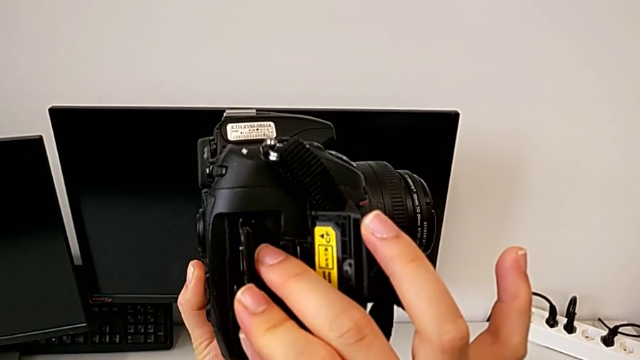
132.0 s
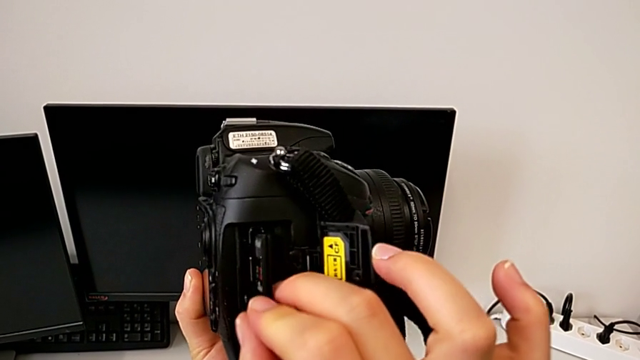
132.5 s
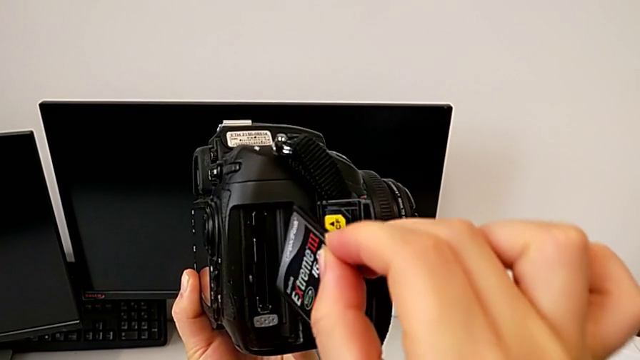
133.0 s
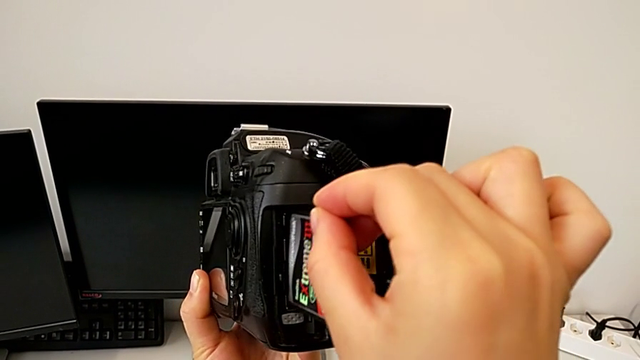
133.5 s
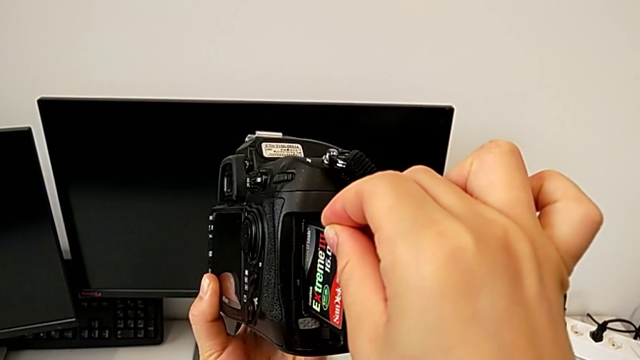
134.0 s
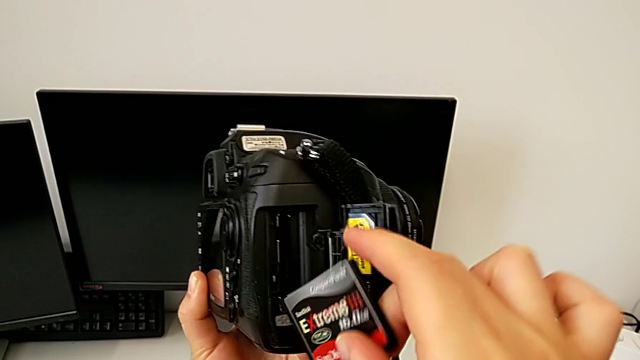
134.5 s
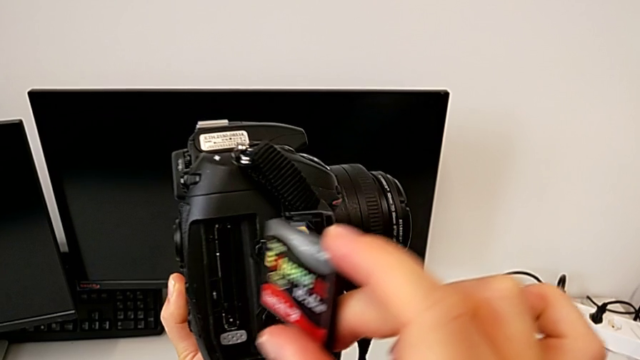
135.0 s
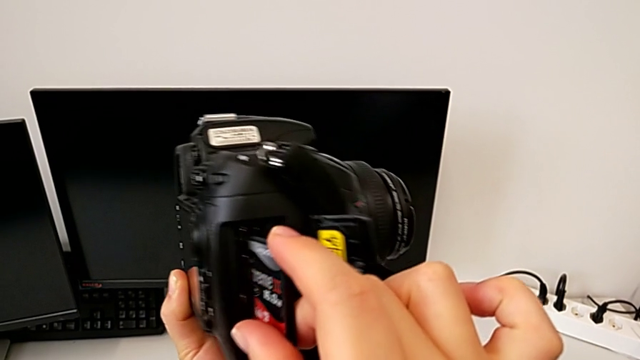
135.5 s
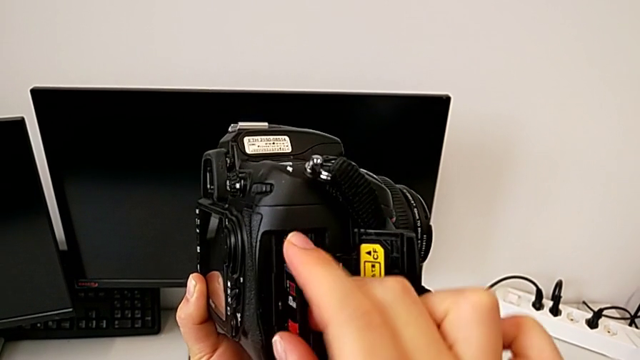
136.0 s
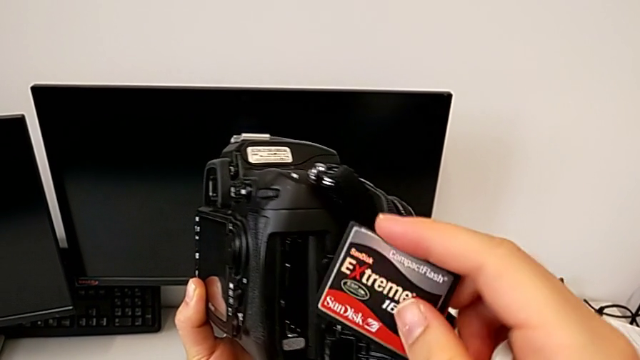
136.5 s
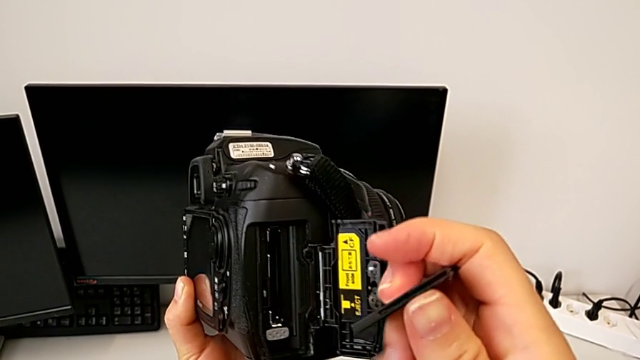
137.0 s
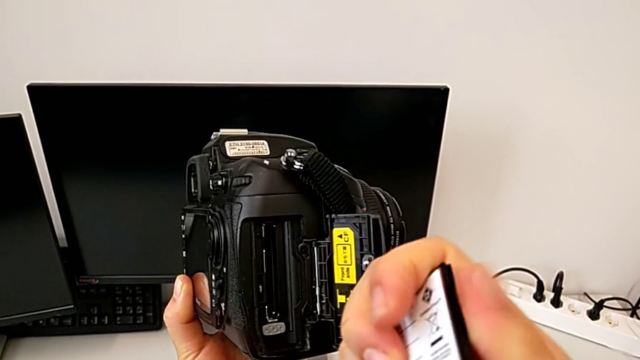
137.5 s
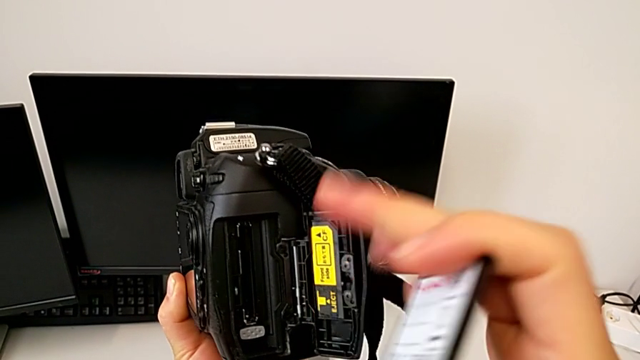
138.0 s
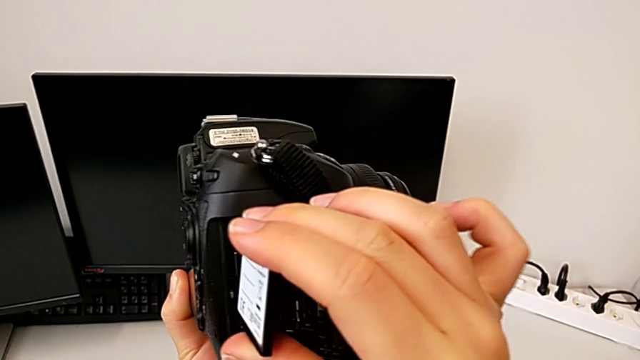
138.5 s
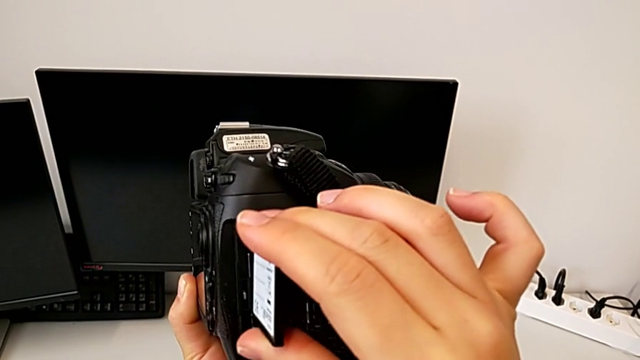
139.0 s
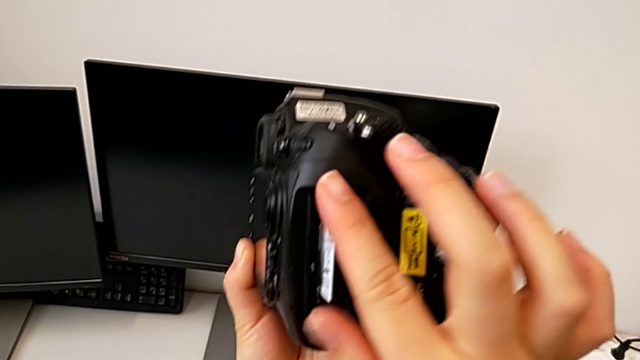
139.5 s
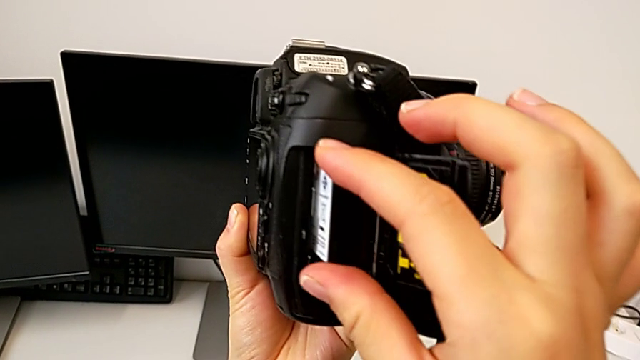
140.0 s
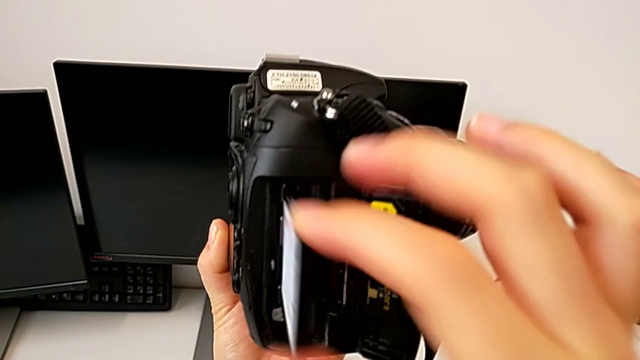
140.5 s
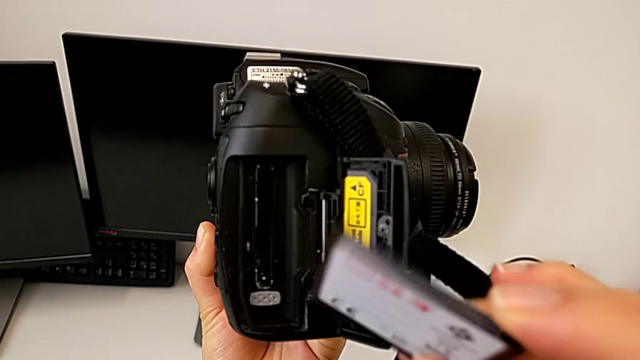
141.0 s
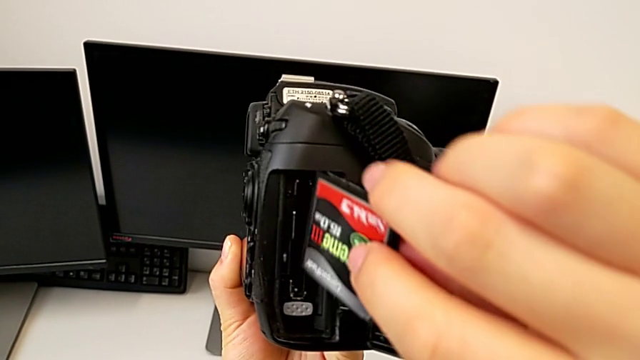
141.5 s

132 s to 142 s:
The camera wearer is inserting an SD card. They pull the SD card, wrongly insert it, rotate it, pull it, rotate it, wrongly insert it, pull it, rotate it, wrongly insert it, pull it and rotate it.

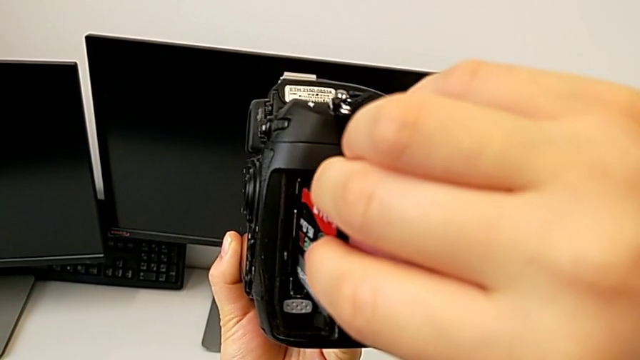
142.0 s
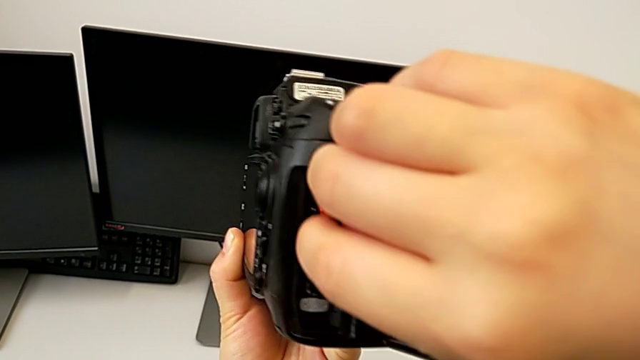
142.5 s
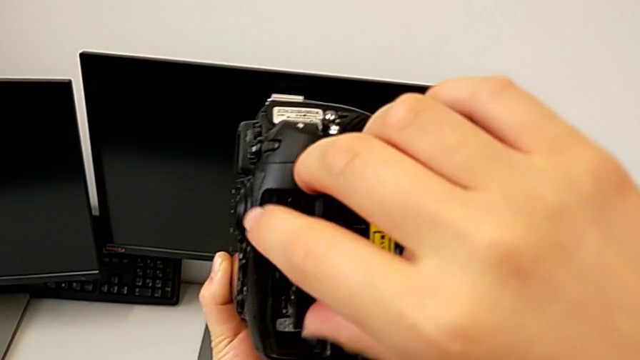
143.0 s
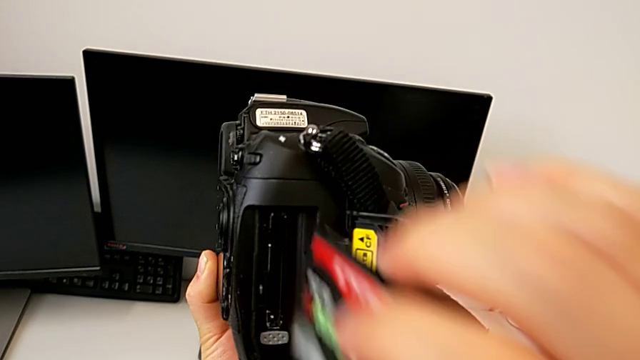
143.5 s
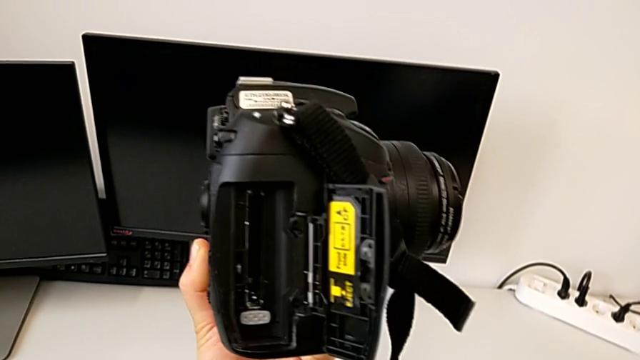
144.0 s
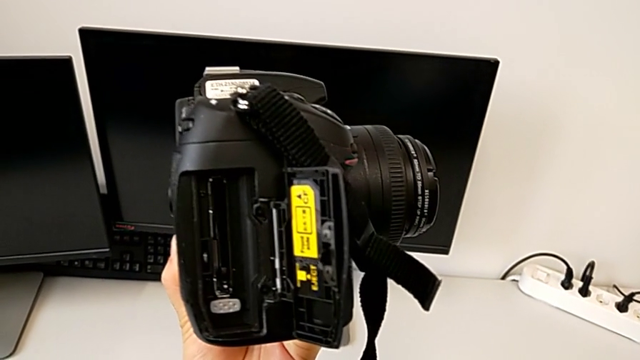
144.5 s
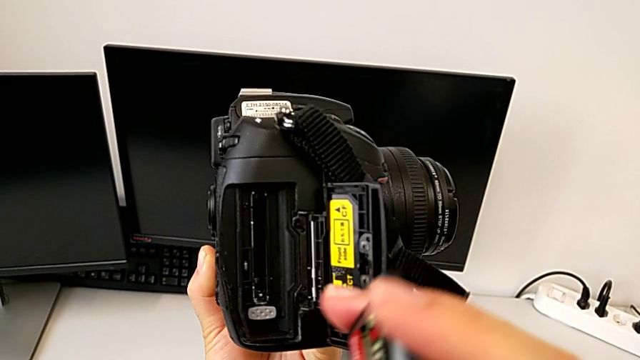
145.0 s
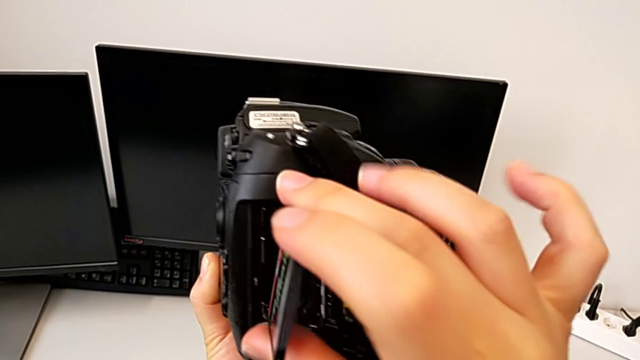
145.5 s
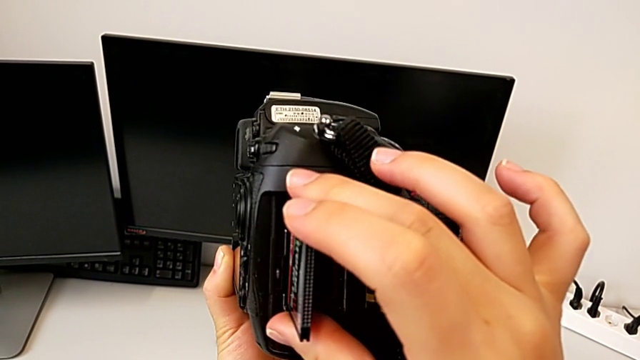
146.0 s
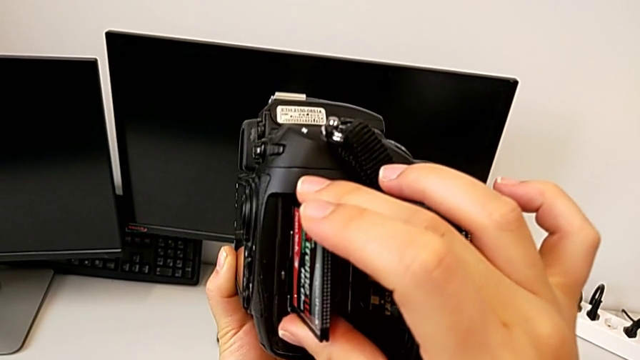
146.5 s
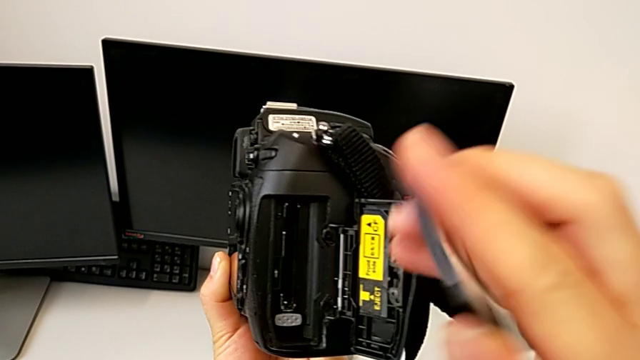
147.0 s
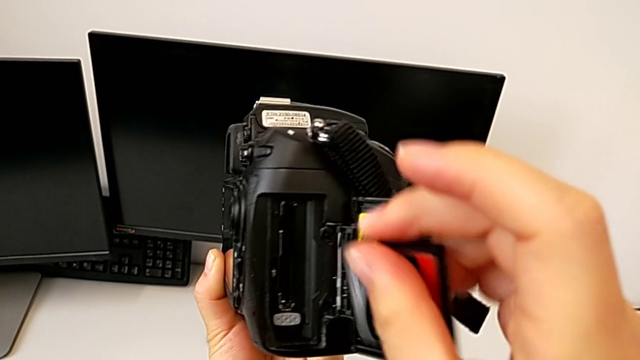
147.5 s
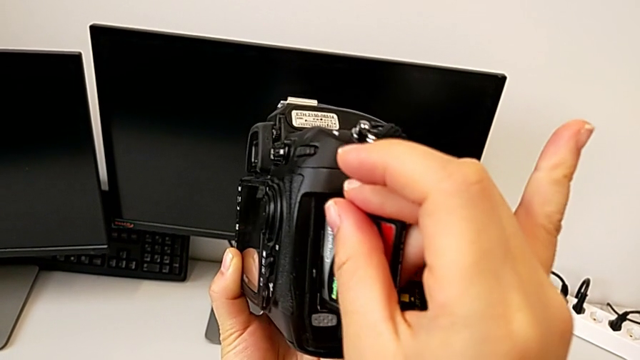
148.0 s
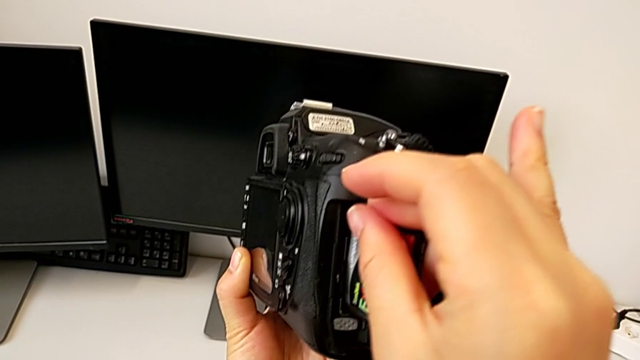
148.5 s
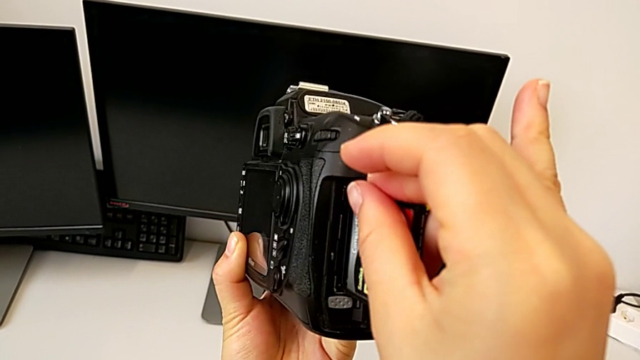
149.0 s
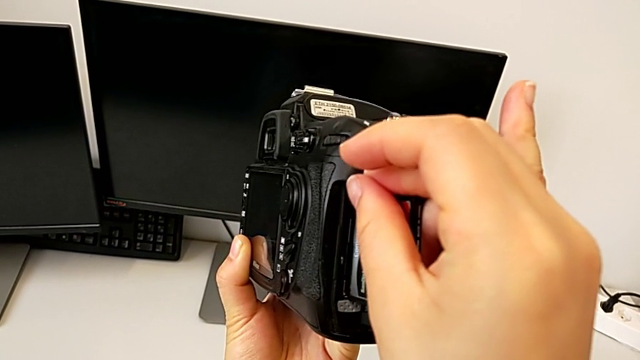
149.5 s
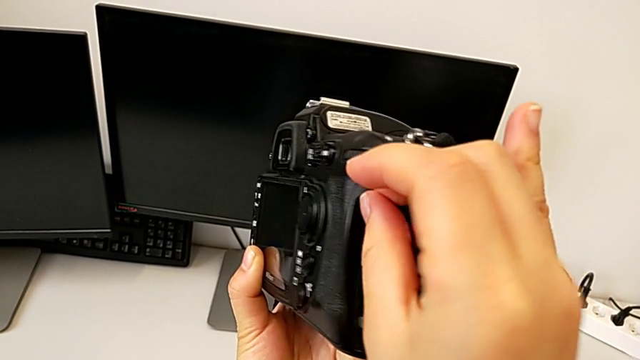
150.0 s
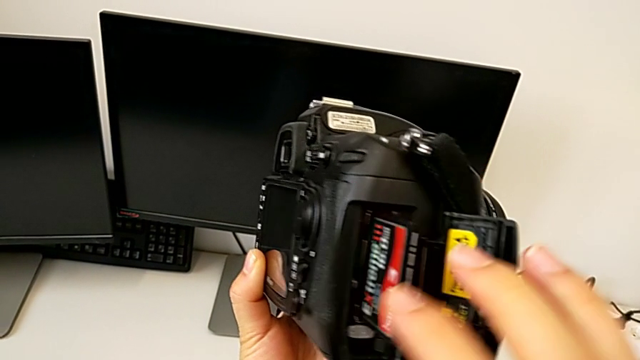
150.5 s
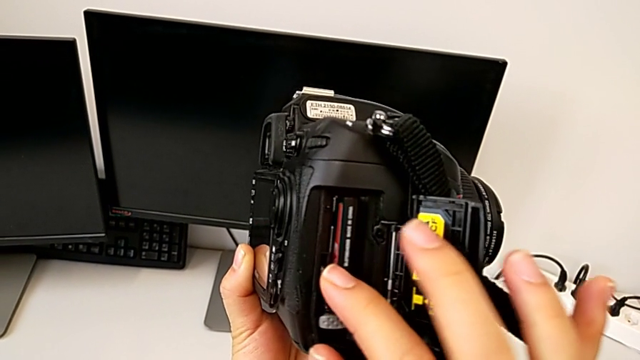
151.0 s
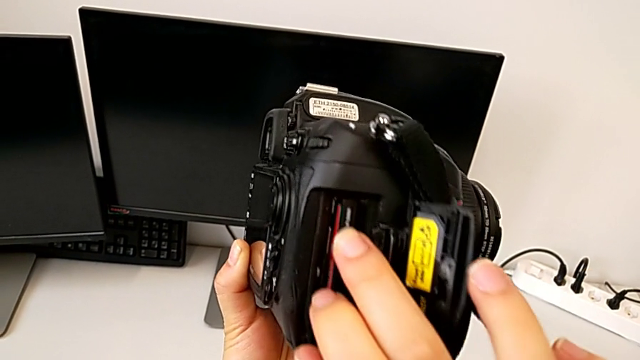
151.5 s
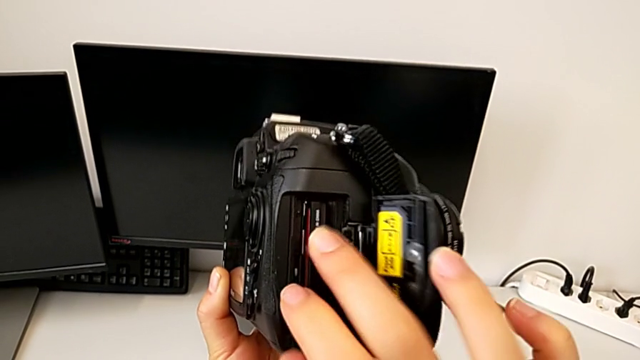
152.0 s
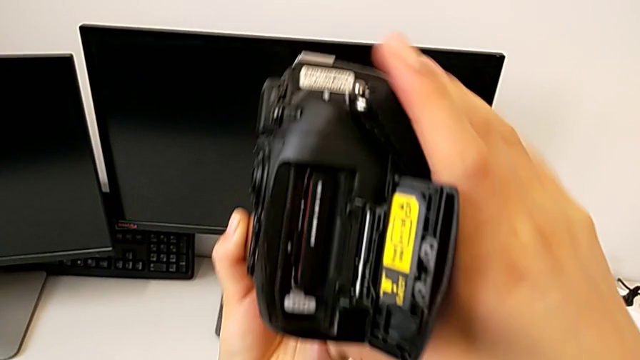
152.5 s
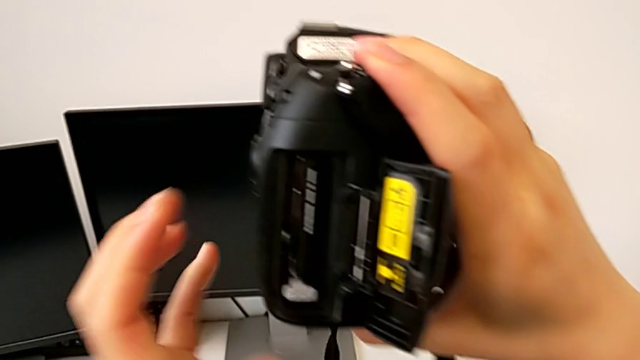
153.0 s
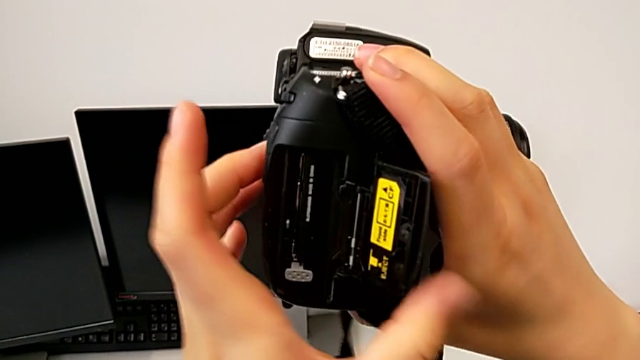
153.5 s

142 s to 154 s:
The camera wearer is inserting an SD card. They wrongly insert the SD card, pull it, rotate it twice, insert it and close the SD slot.
